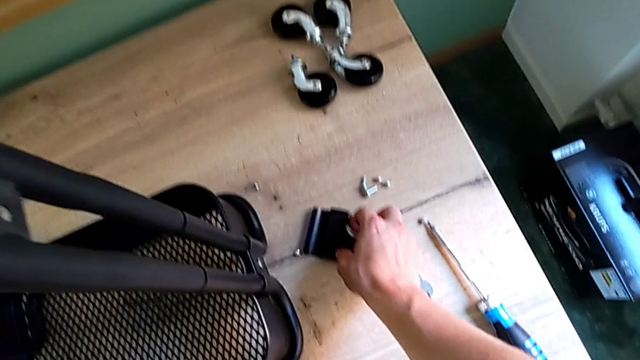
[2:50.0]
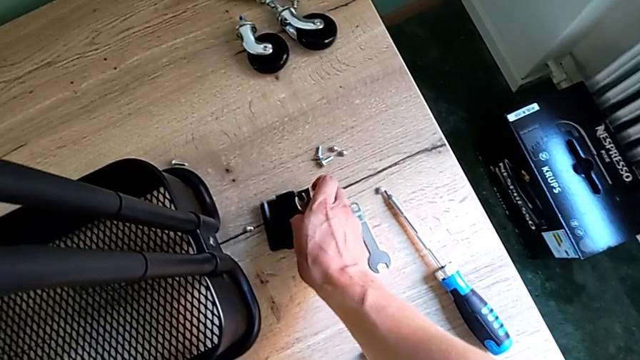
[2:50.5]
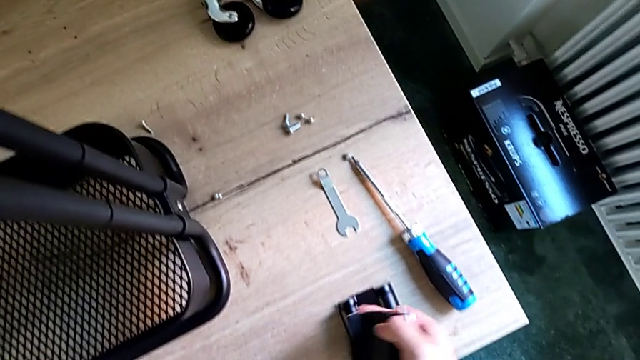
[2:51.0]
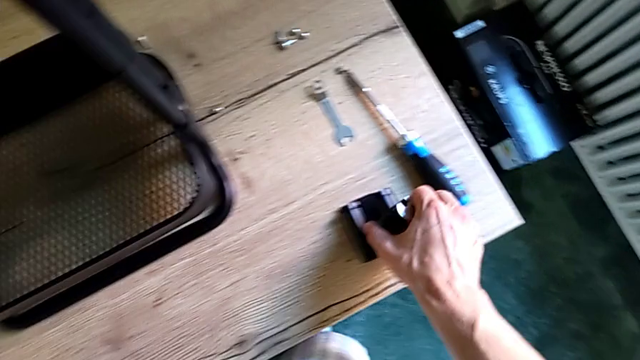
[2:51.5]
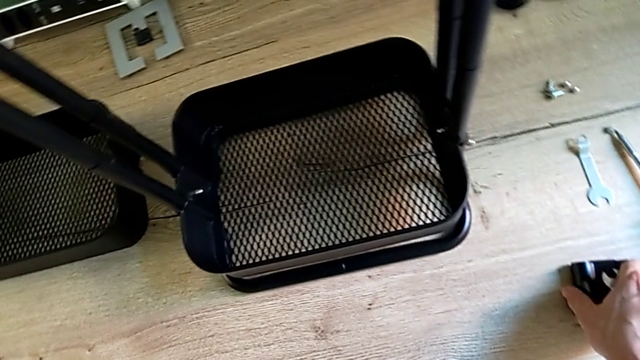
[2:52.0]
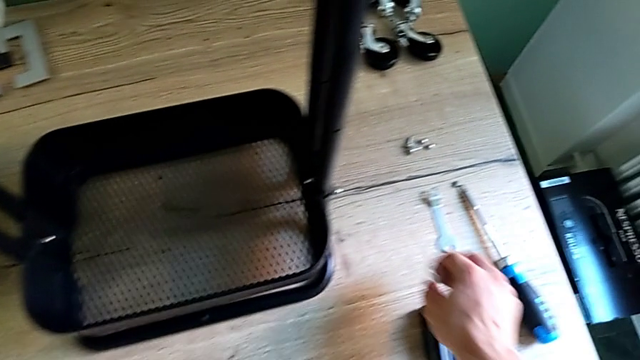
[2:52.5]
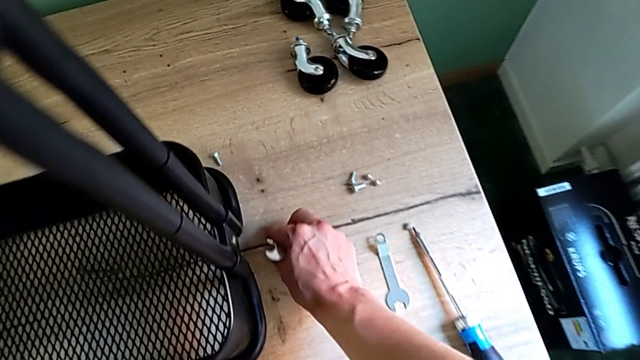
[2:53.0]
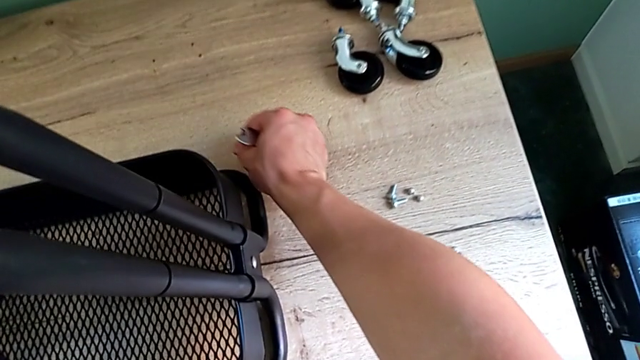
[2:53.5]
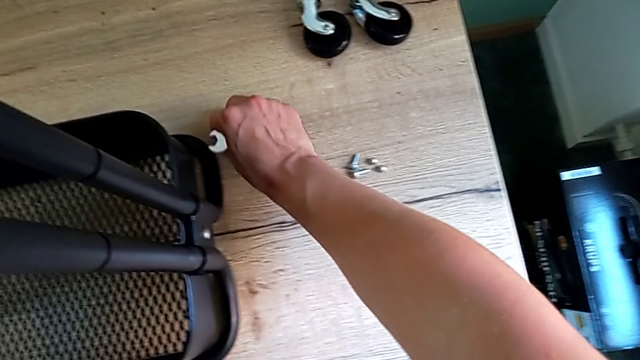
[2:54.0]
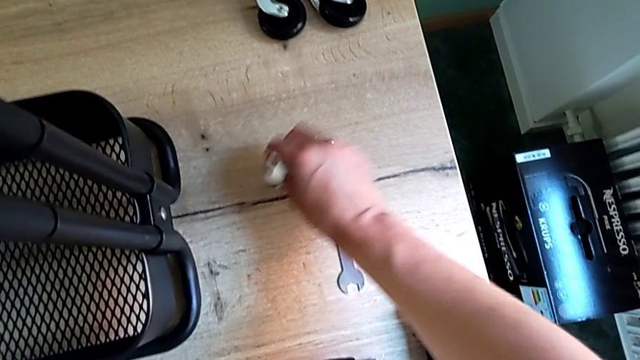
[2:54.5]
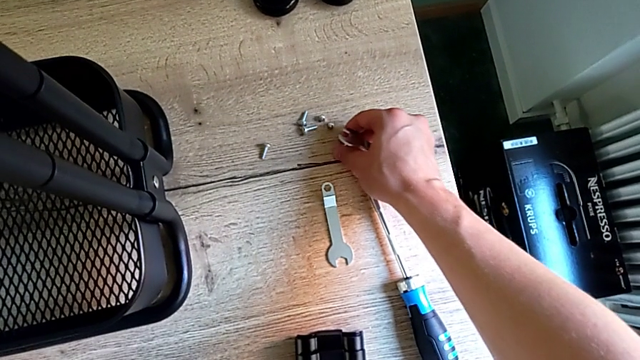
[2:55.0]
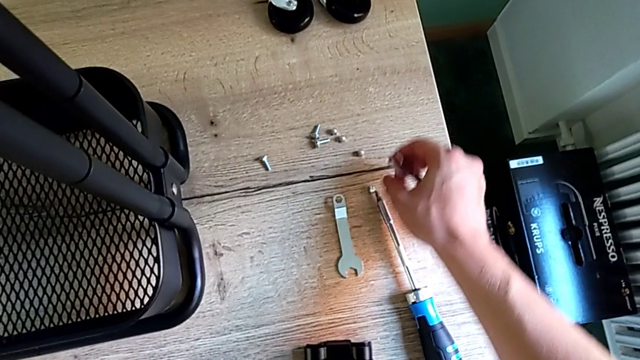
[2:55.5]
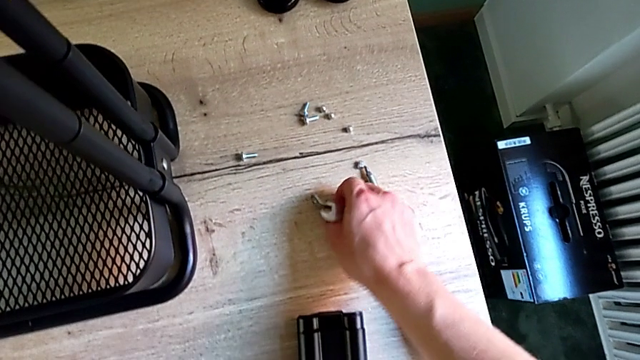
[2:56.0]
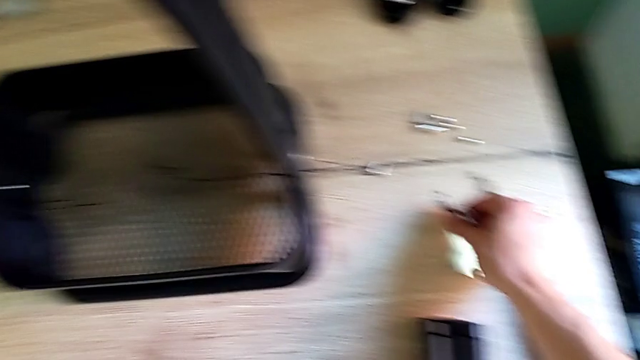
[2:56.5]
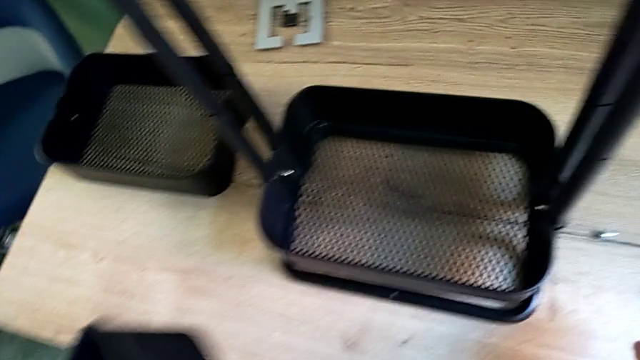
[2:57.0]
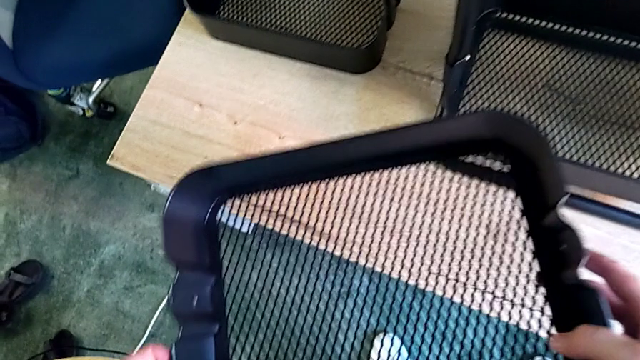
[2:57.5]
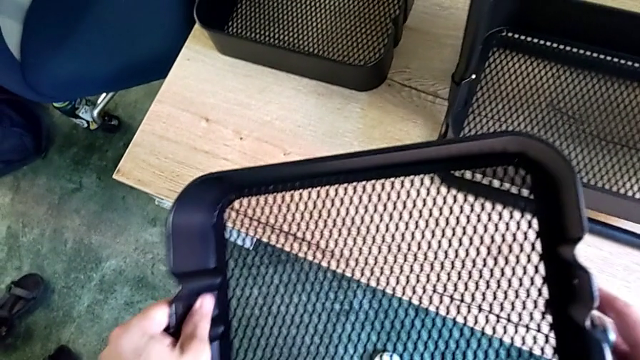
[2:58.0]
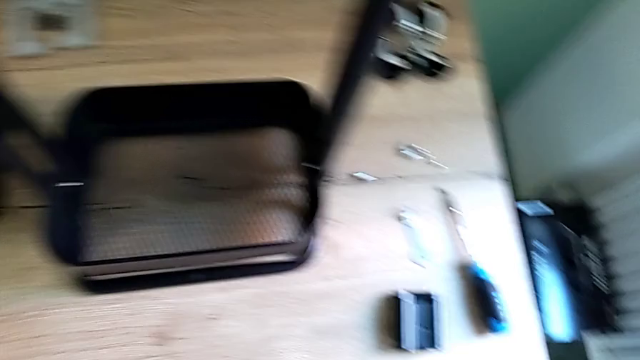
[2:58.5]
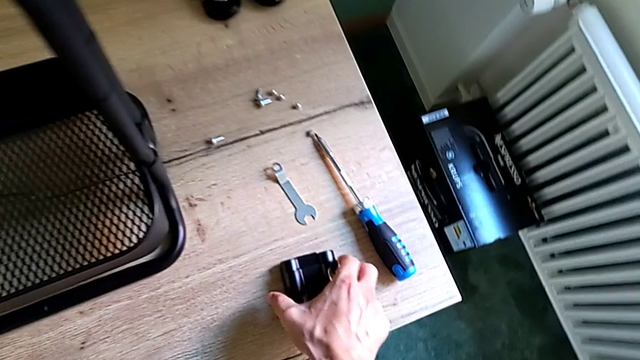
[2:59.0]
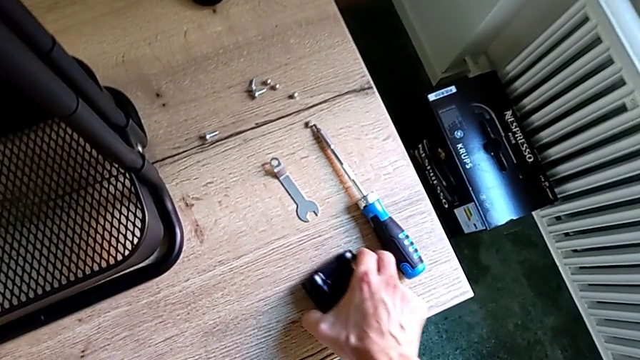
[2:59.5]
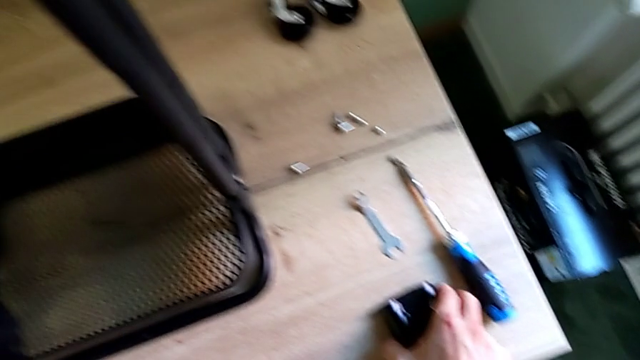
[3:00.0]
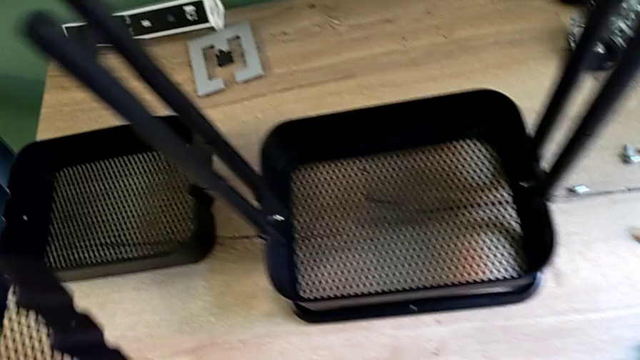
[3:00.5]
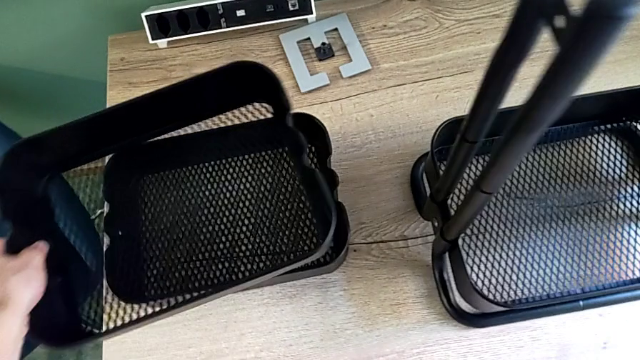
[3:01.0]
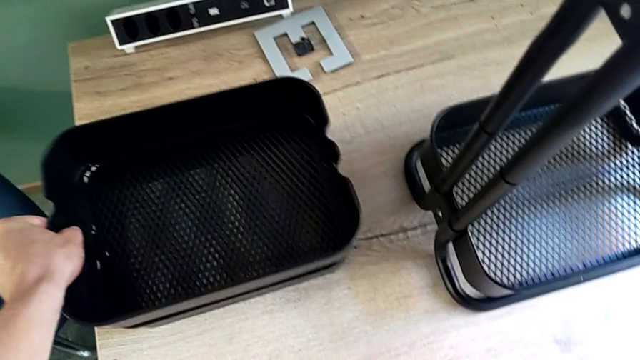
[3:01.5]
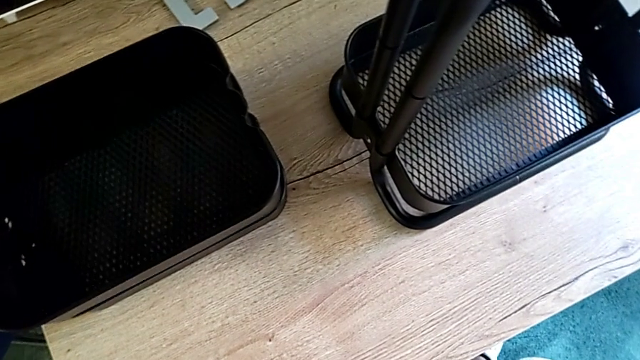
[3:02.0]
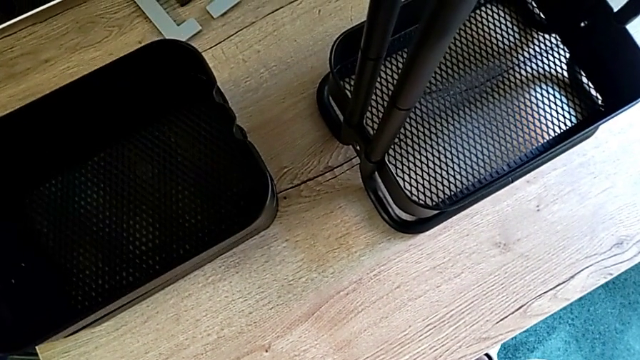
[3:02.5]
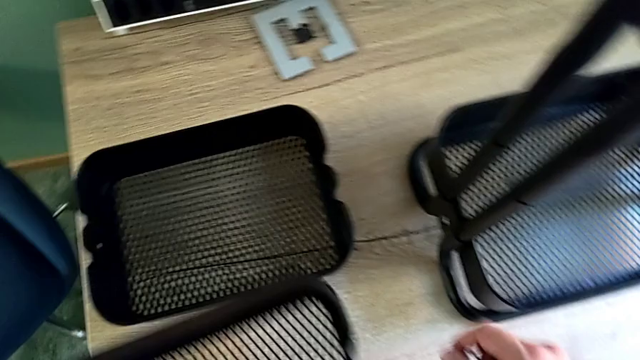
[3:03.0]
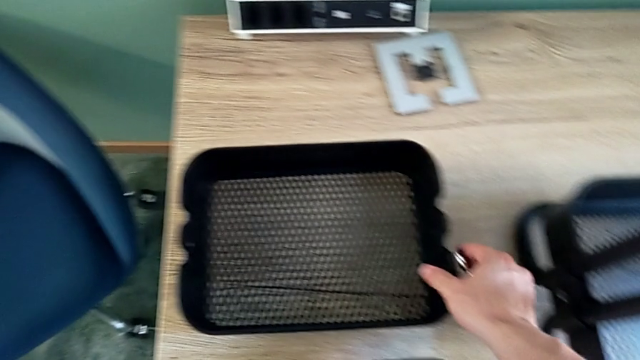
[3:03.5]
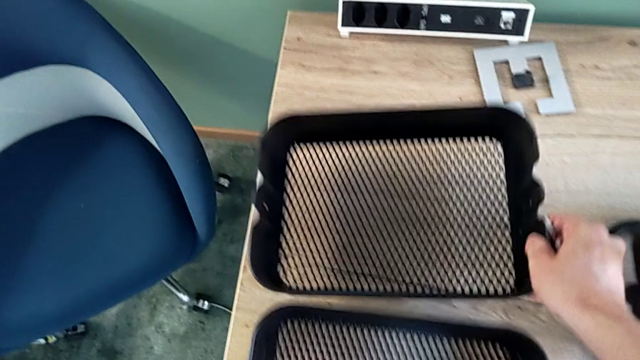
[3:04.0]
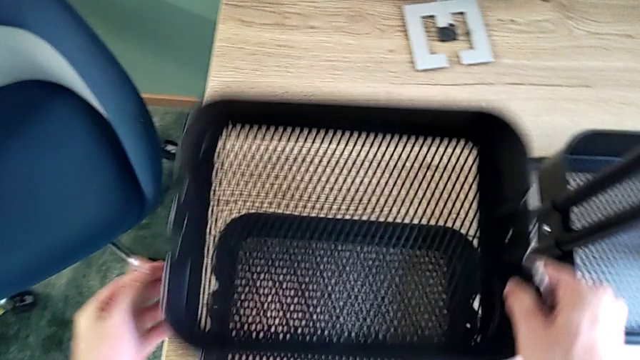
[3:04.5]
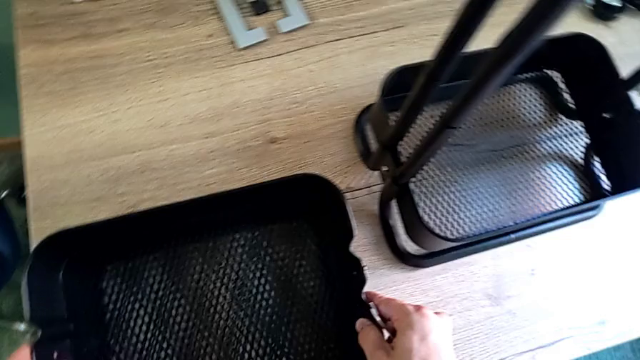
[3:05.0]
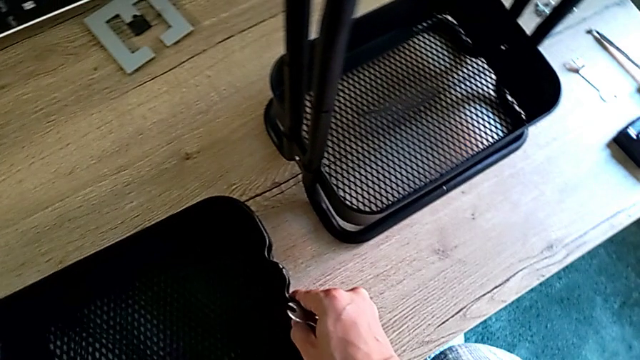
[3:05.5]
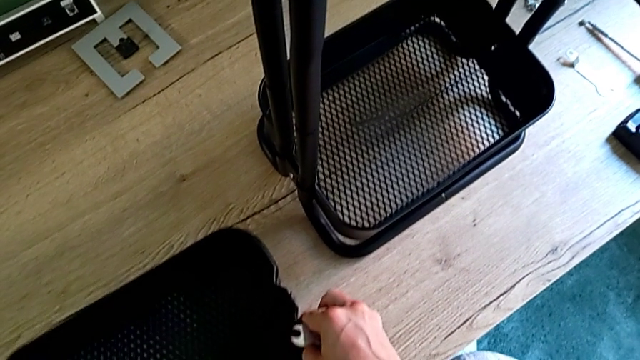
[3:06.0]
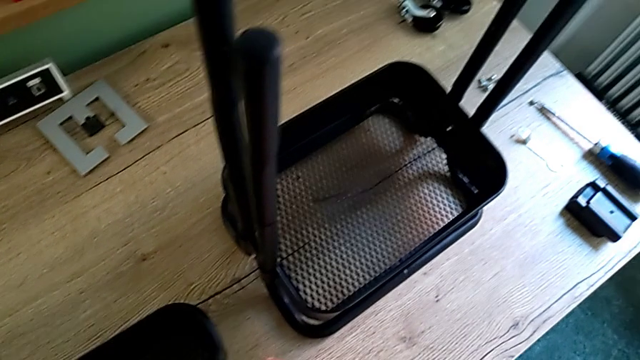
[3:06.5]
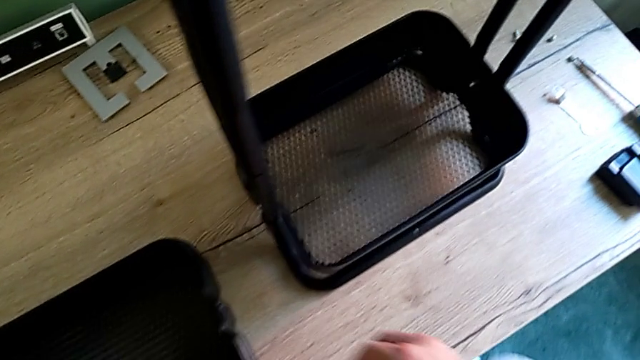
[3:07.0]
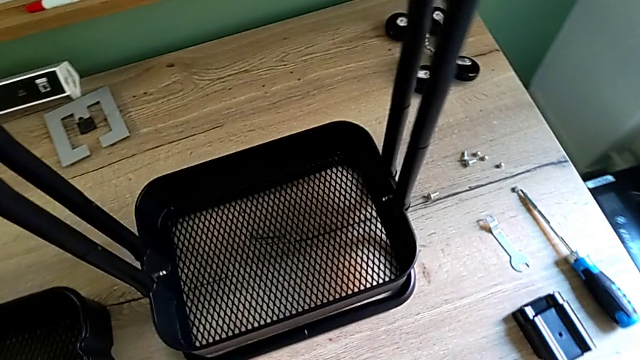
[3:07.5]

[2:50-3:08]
The camera wearer is removing the middle tray from the shelf. They keep dropping the bracket, lift the middle grid tray and place the grid tray.

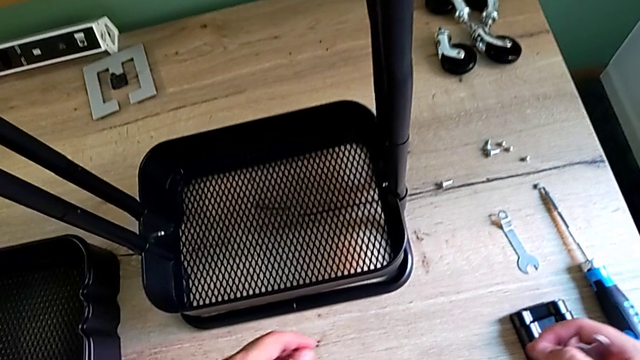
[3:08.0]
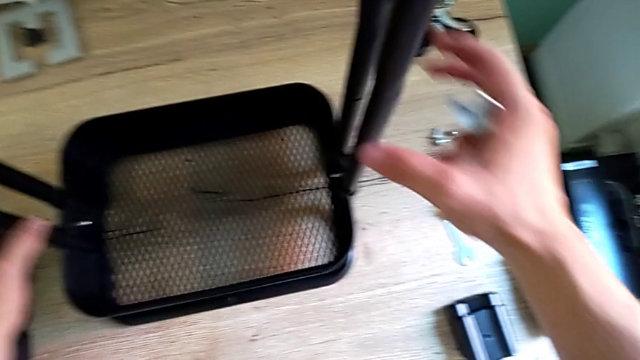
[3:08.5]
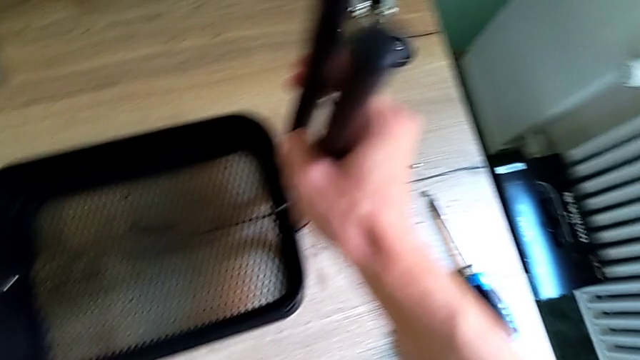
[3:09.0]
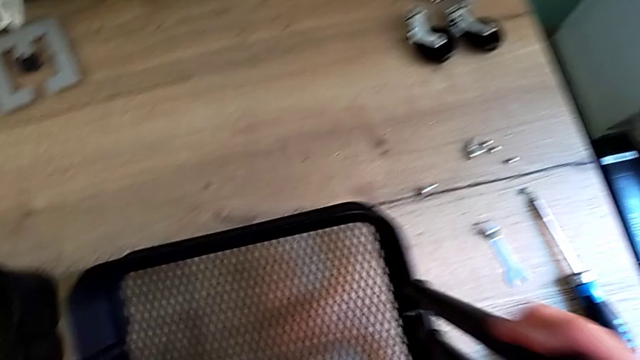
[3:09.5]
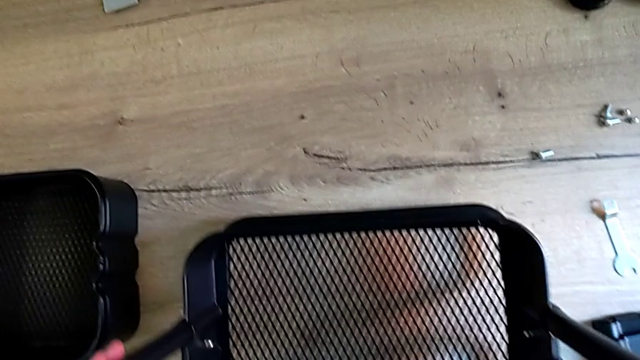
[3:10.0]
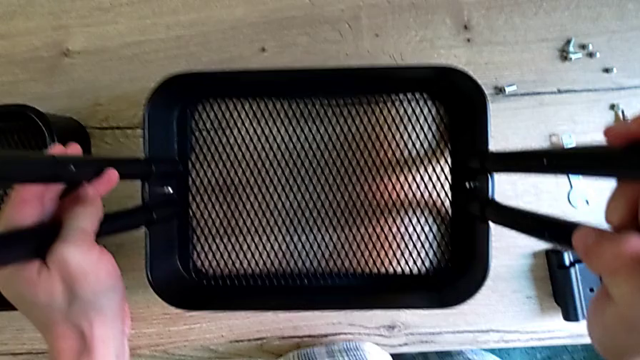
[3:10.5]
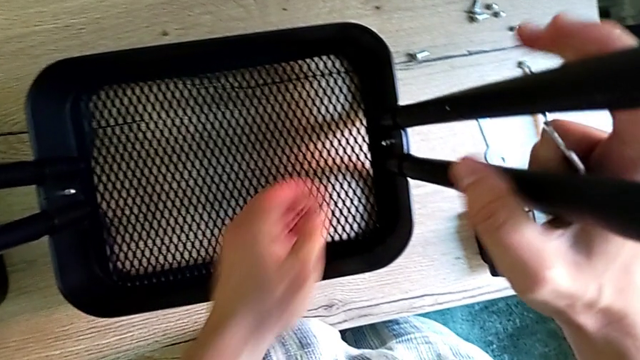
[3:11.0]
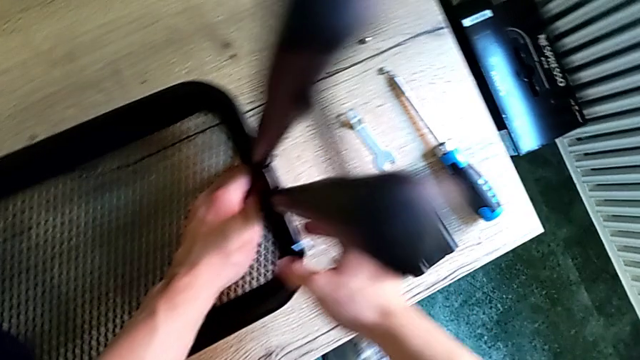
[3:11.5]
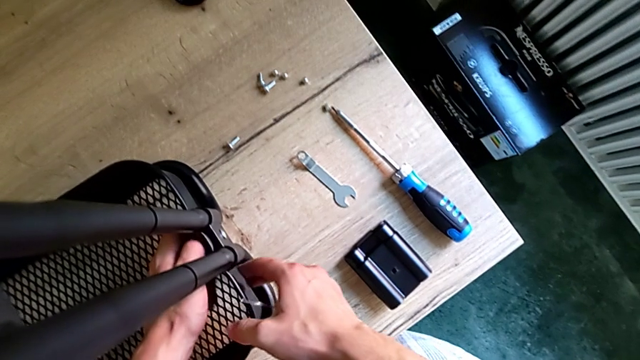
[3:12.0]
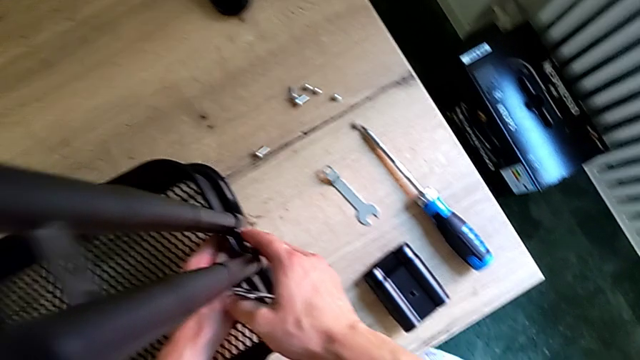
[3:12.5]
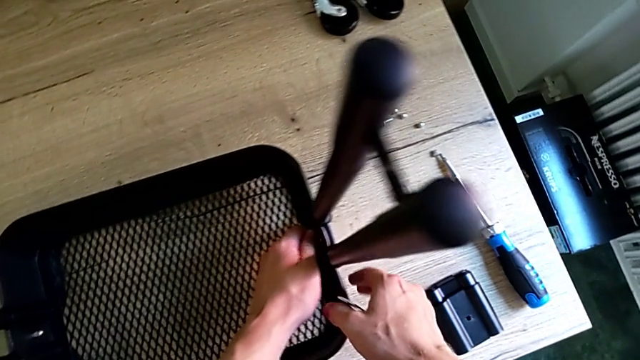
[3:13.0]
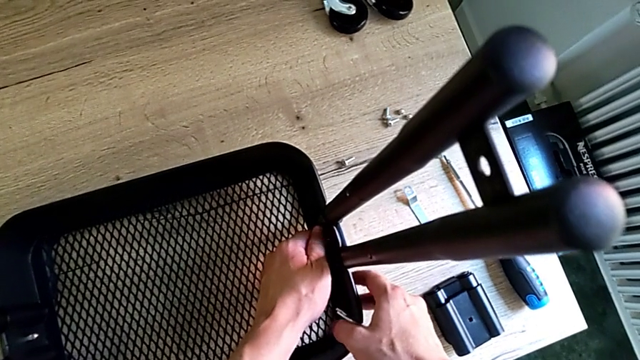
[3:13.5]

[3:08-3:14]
The camera wearer is disassembling the bottom tray of the shelf. They approach the bottom grid tray, grab the utility cart and begin to unscrew the bracket.
